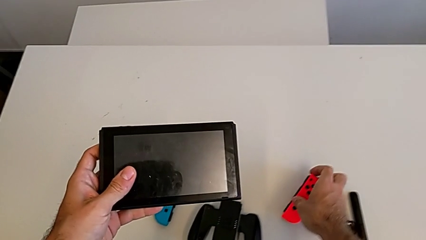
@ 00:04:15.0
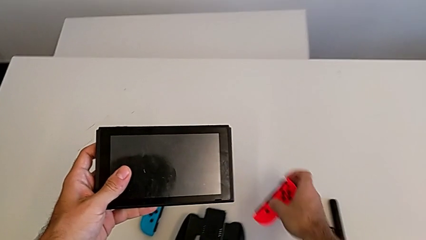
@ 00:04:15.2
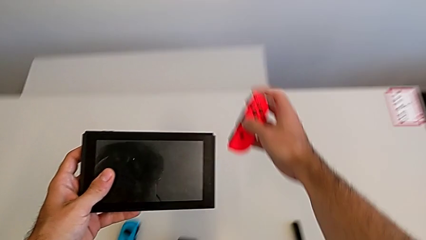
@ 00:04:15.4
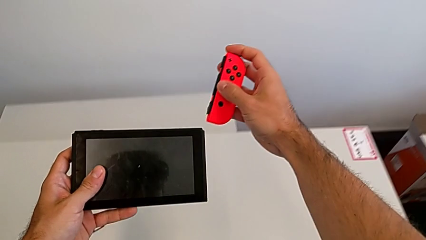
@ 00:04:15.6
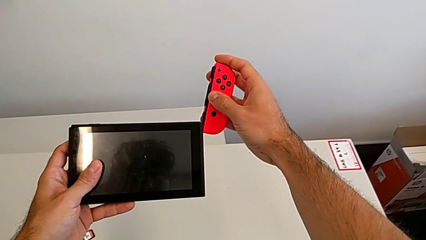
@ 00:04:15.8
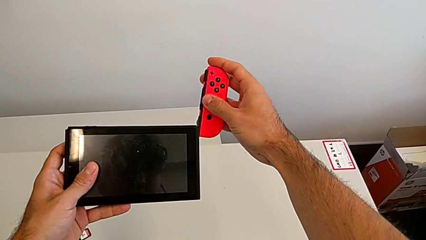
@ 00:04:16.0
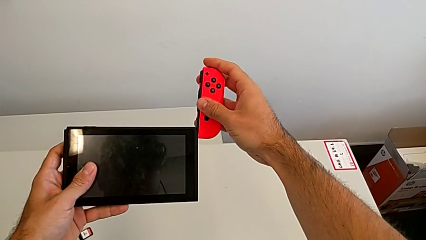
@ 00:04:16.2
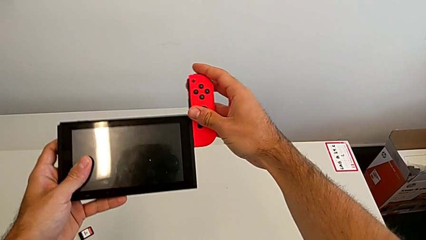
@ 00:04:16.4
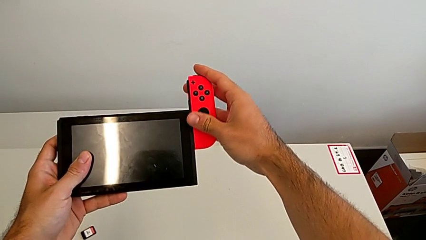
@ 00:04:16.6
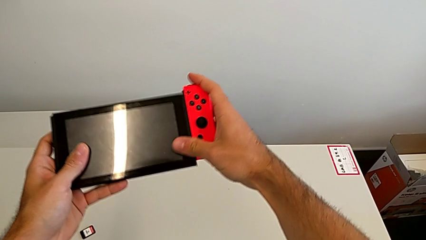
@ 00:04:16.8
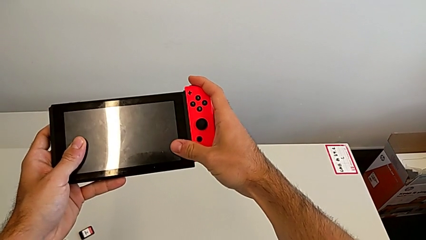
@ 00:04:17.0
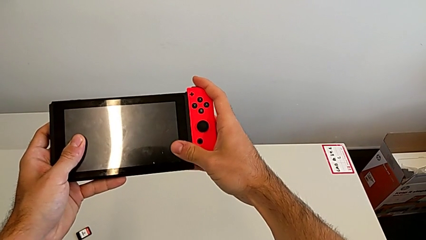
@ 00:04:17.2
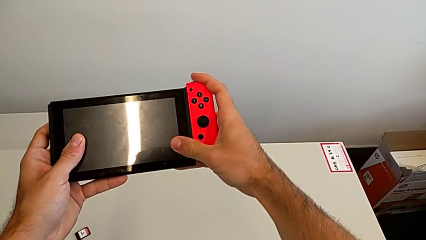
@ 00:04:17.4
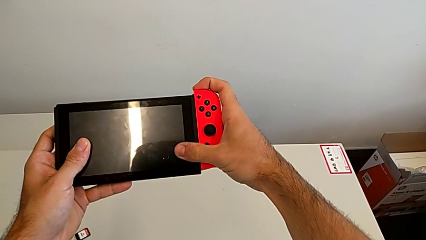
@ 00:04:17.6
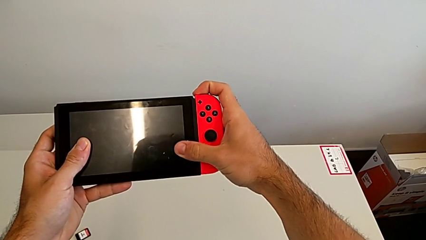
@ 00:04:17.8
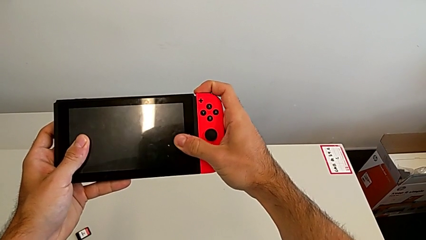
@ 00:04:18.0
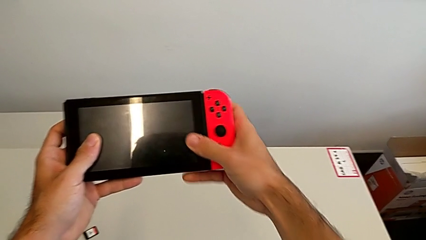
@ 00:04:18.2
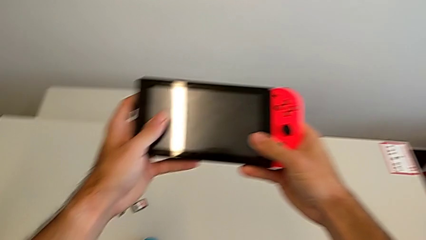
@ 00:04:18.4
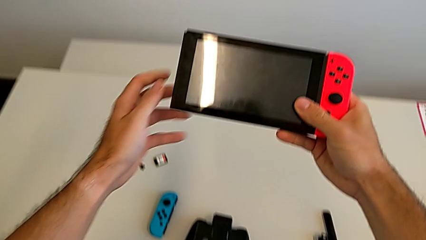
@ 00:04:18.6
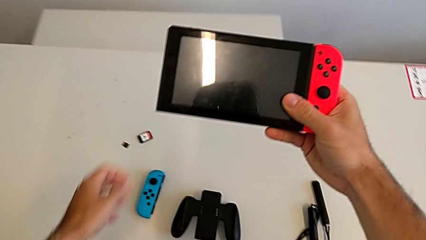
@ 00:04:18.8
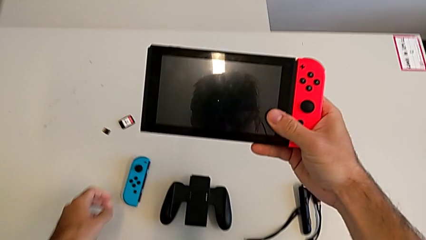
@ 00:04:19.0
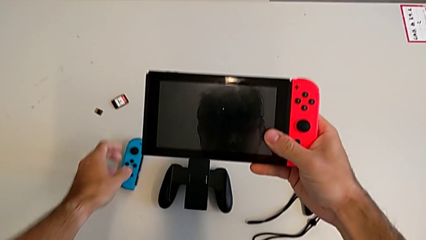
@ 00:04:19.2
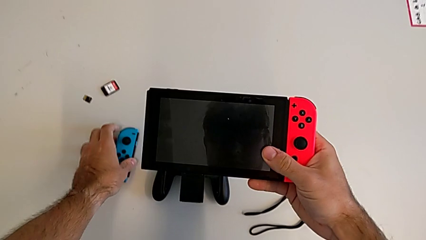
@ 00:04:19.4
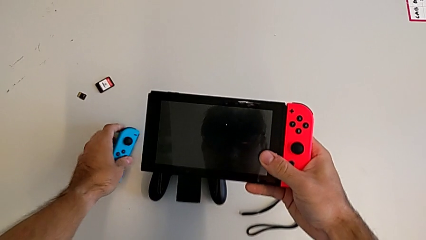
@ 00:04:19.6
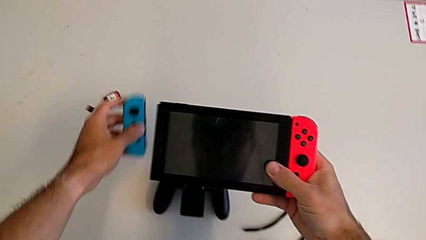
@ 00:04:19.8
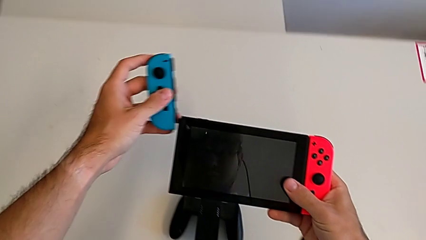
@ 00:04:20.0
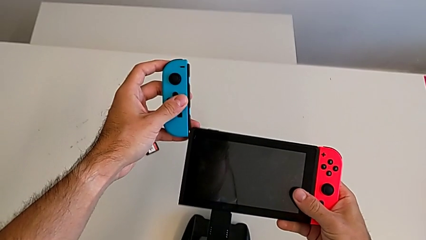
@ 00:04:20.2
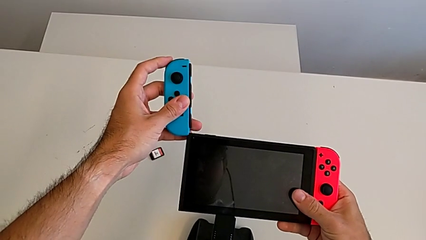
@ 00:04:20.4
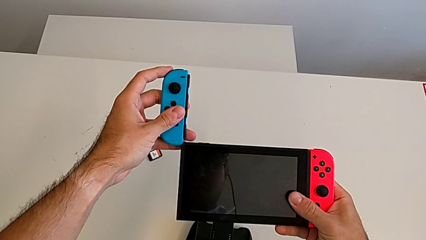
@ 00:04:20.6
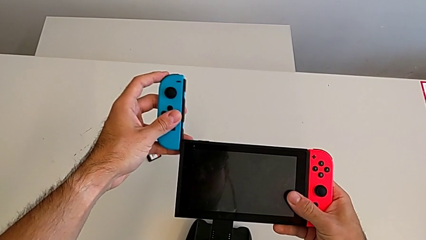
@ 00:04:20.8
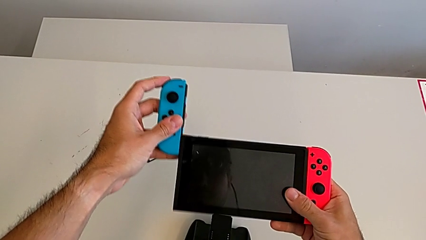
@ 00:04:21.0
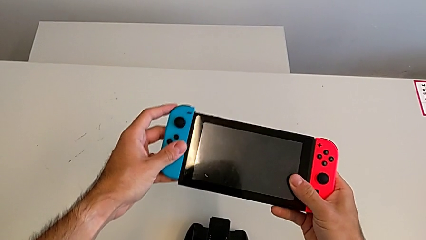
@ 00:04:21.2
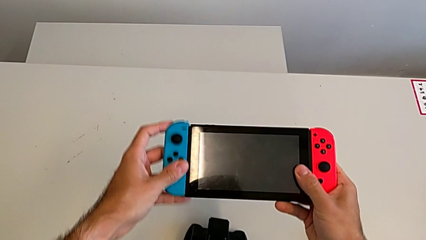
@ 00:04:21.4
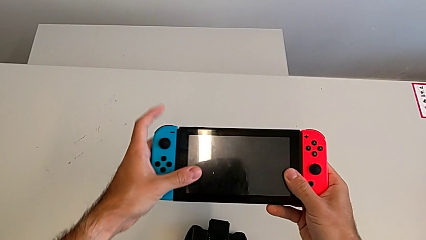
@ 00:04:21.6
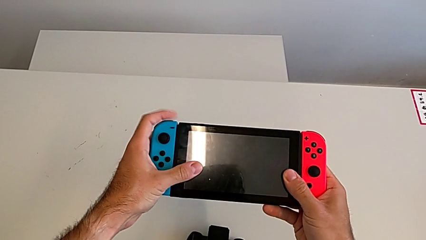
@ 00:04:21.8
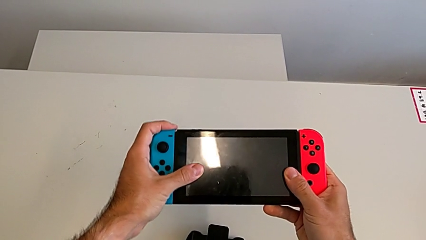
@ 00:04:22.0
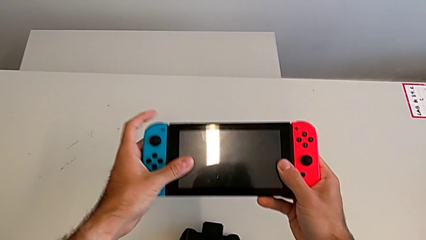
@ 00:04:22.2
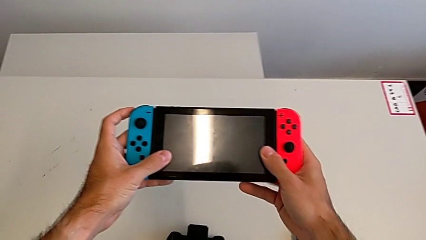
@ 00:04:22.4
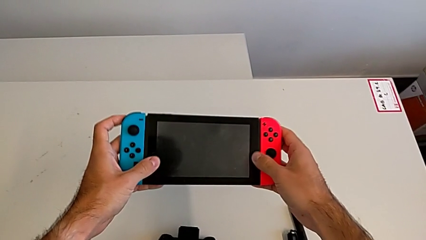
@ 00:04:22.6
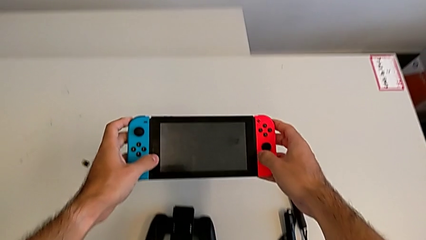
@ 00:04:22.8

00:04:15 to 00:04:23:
The camera wearer is attaching the Joy-Con controllers to the Nintendo Switch. They assemble the red Joy-Con controller and assemble the blue Joy-Con controller.

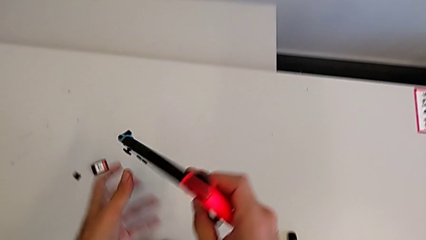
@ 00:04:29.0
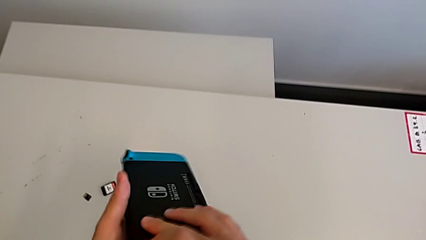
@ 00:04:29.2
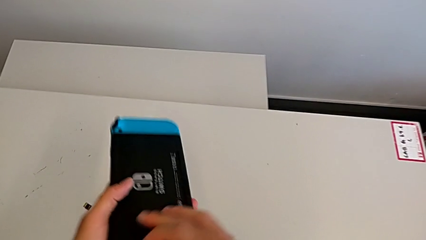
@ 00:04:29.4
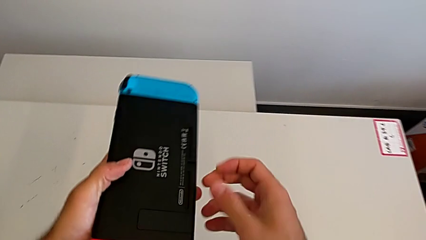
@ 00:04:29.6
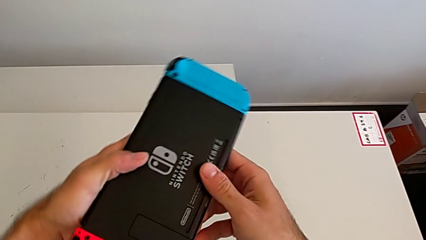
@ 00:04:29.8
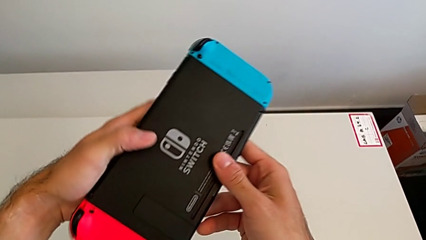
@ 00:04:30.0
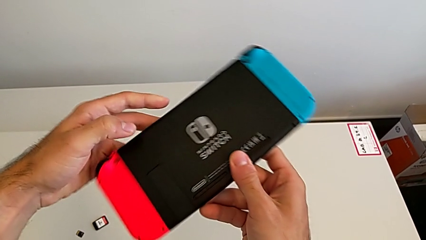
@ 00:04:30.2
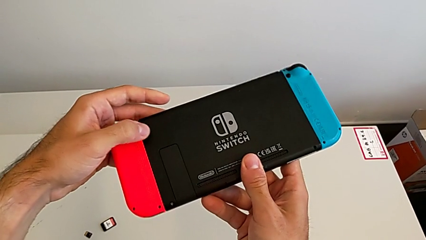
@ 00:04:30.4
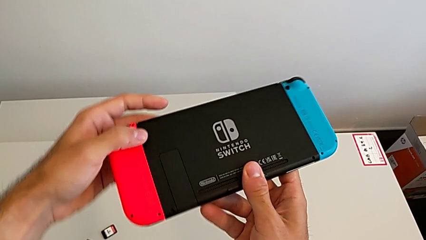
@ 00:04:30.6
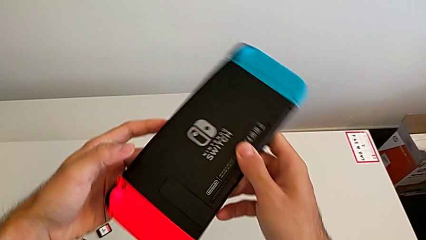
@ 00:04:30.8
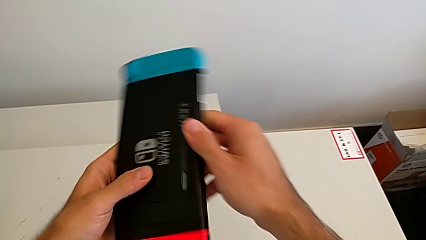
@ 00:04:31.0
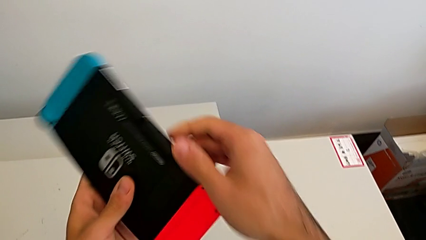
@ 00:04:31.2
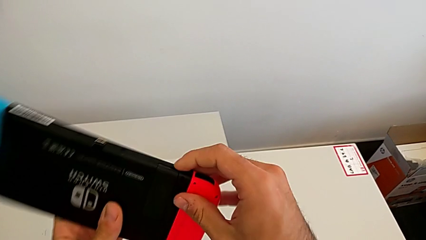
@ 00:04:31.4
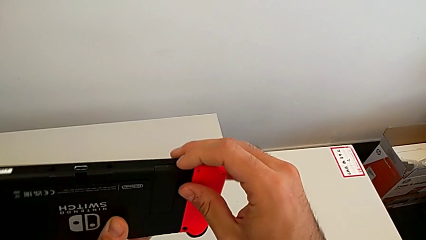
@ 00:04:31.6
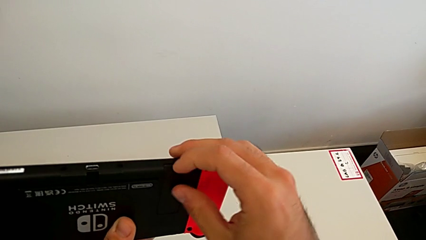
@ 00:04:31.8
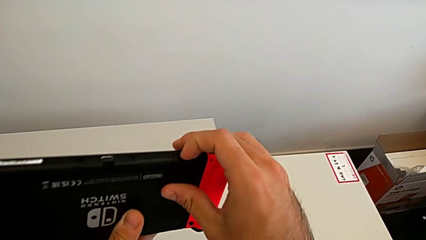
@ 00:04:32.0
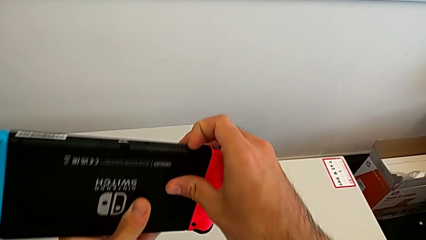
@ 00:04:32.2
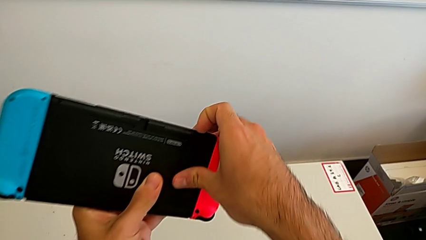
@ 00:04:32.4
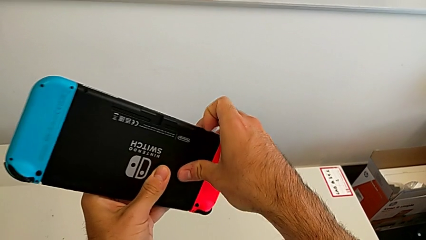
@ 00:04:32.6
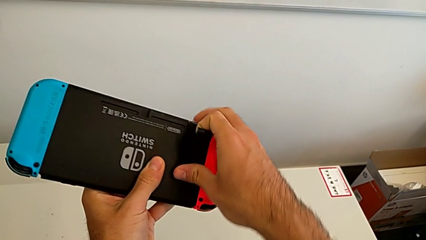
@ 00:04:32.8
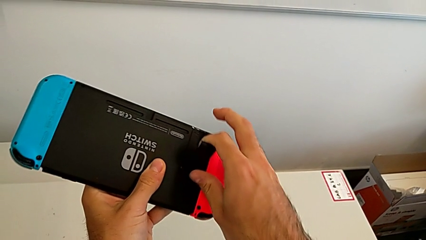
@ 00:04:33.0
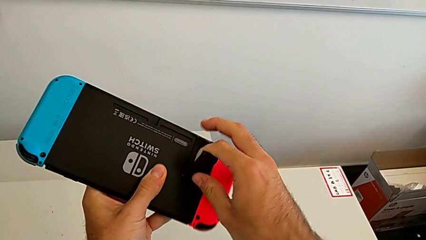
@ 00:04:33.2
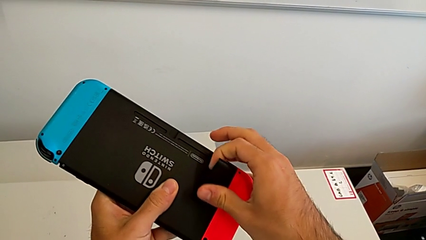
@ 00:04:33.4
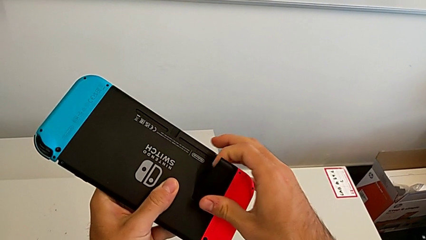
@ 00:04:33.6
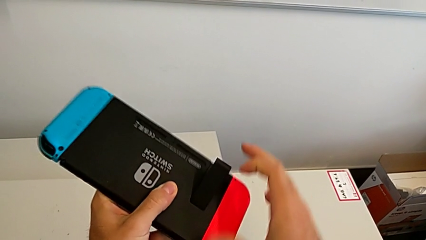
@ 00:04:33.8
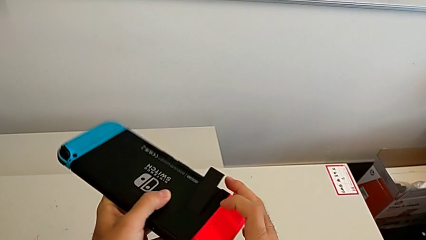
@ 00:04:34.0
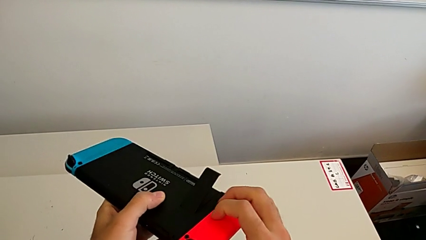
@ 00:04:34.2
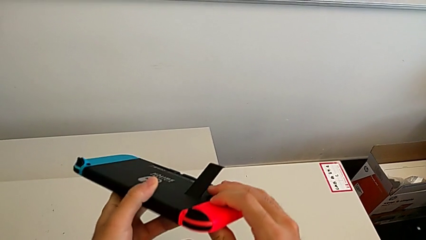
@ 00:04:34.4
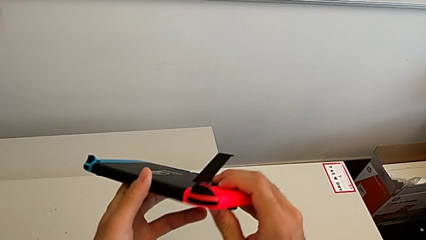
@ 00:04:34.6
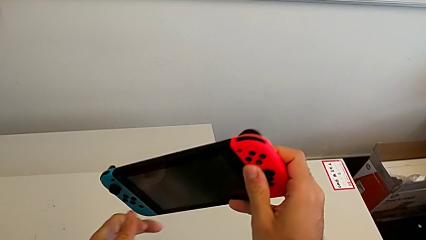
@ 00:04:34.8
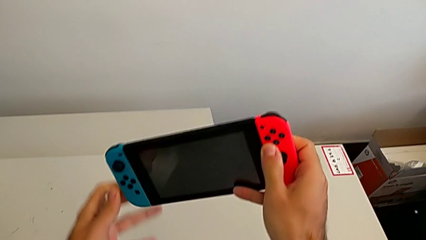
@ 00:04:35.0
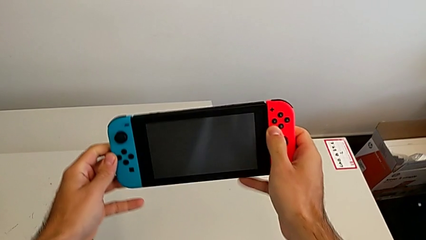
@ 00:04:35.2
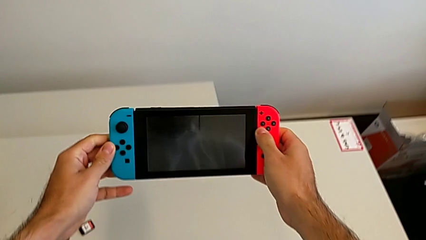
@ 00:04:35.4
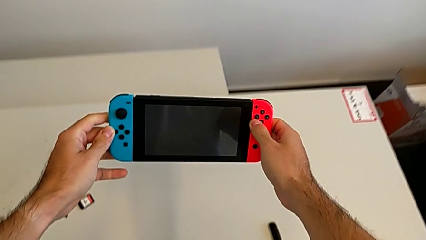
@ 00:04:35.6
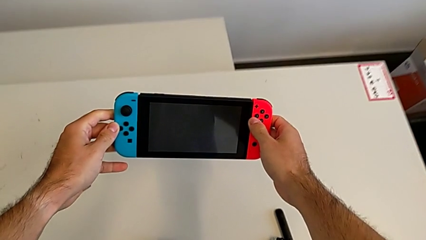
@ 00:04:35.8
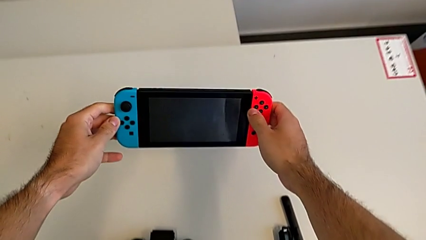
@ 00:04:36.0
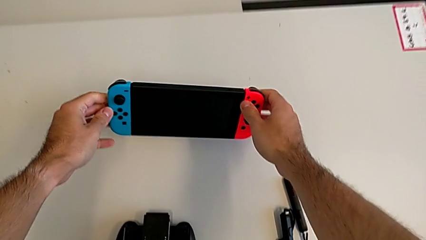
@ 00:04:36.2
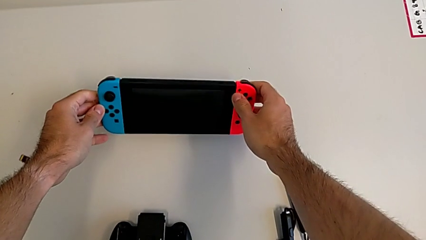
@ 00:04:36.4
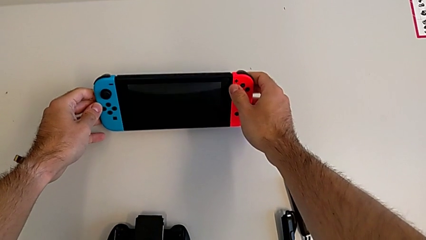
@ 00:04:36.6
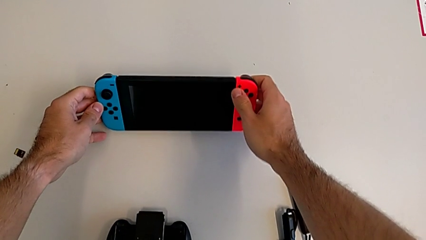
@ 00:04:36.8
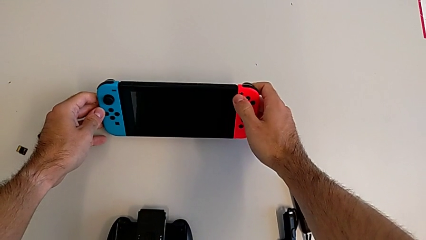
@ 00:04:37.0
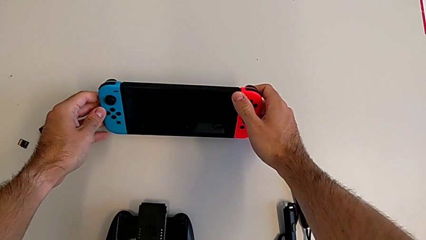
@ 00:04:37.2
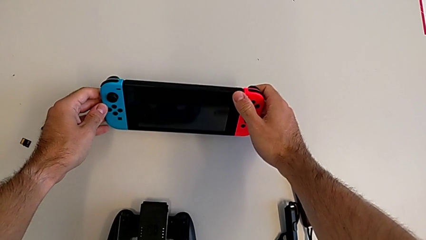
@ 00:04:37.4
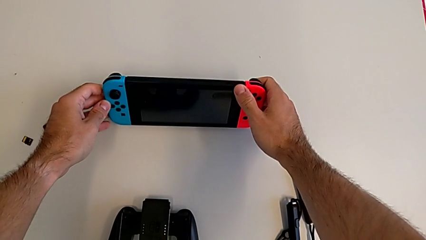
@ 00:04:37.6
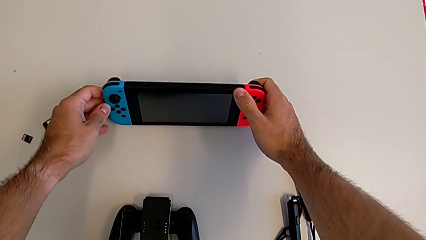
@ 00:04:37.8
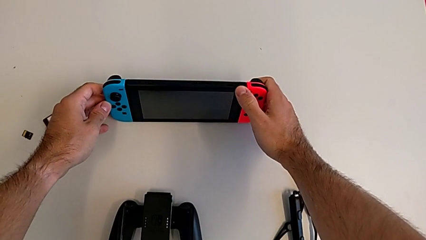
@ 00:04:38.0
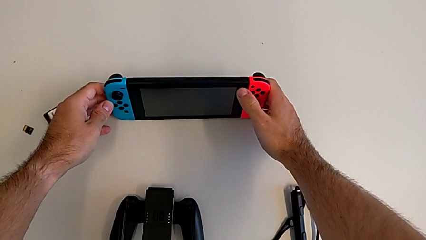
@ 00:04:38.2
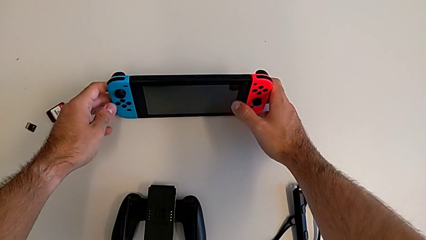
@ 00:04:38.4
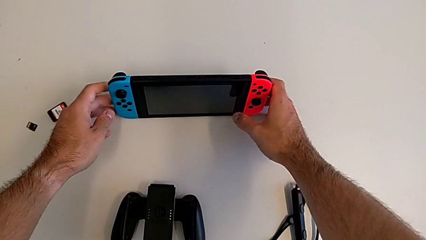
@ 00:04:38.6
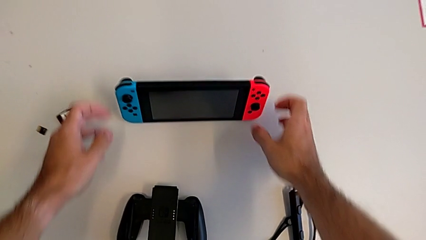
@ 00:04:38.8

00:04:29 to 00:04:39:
The camera wearer opens the kickstand of the Nintendo Switch. They open the kickstand and stand the rectangular Nintendo Switch.
